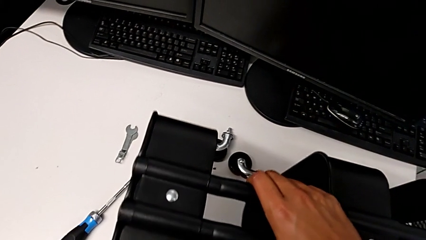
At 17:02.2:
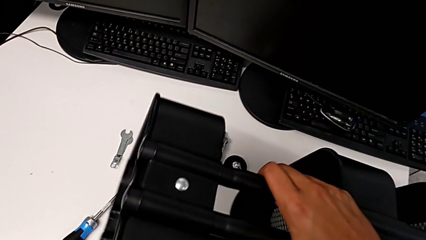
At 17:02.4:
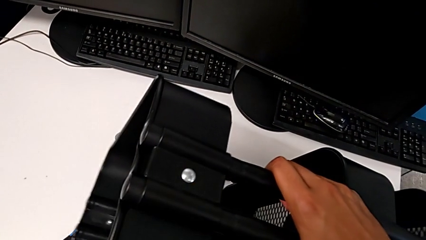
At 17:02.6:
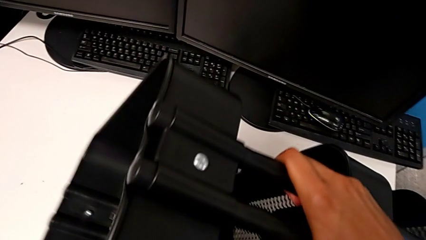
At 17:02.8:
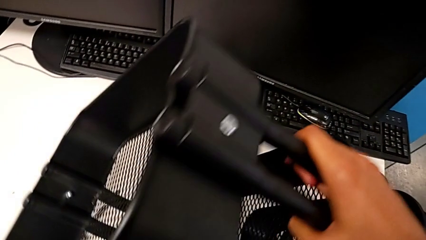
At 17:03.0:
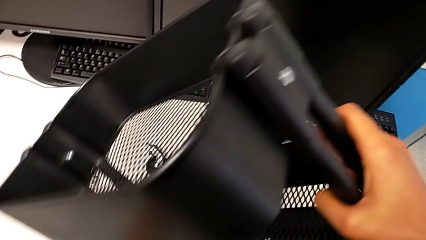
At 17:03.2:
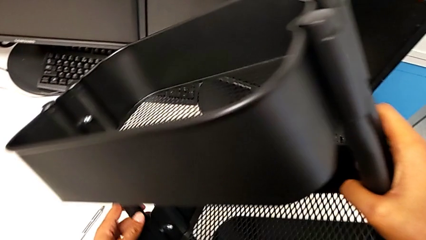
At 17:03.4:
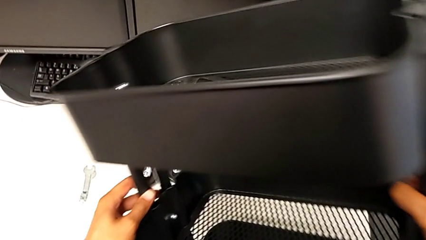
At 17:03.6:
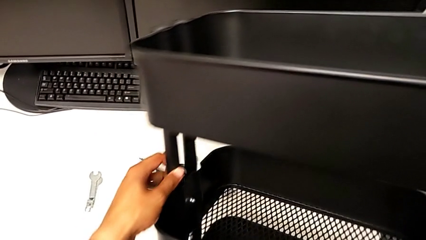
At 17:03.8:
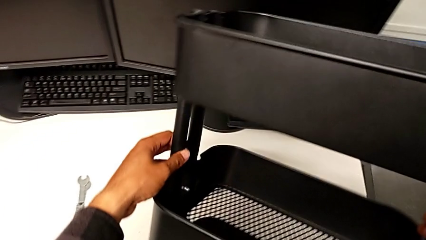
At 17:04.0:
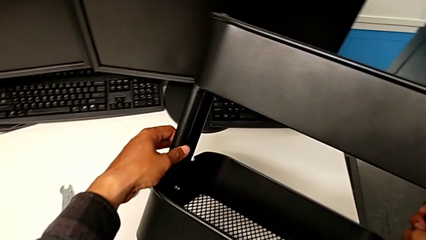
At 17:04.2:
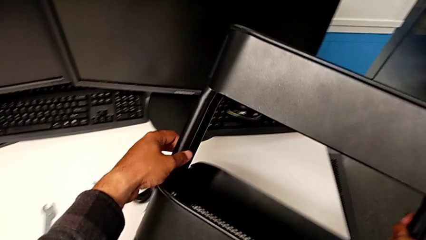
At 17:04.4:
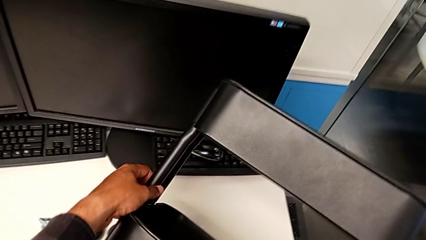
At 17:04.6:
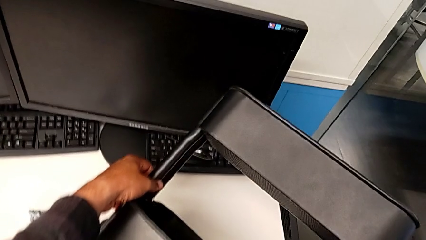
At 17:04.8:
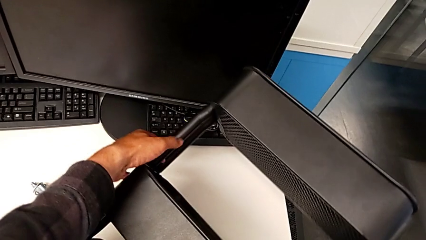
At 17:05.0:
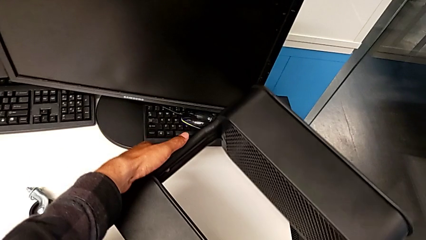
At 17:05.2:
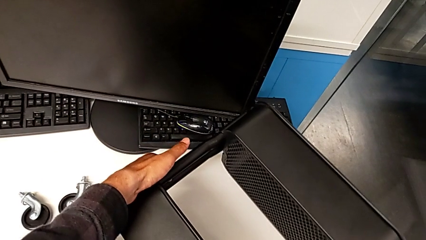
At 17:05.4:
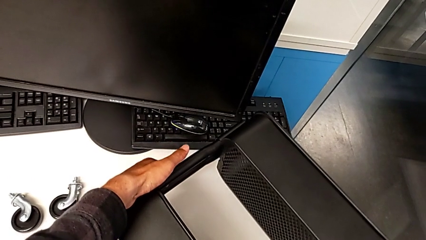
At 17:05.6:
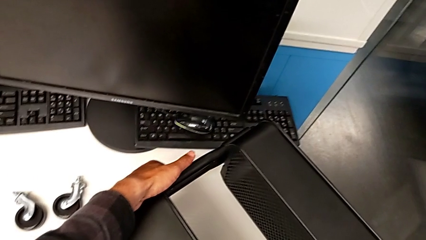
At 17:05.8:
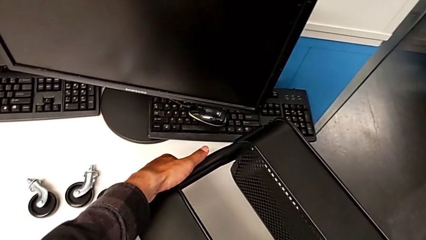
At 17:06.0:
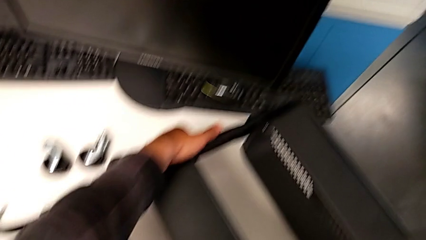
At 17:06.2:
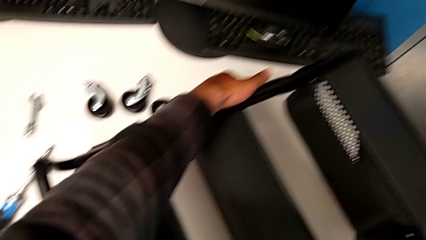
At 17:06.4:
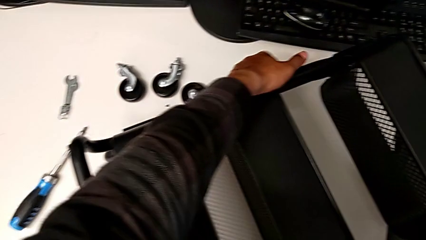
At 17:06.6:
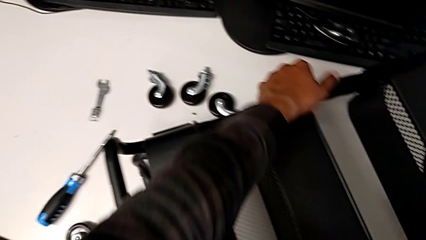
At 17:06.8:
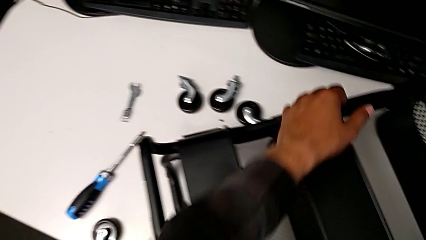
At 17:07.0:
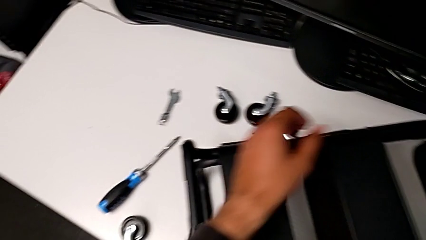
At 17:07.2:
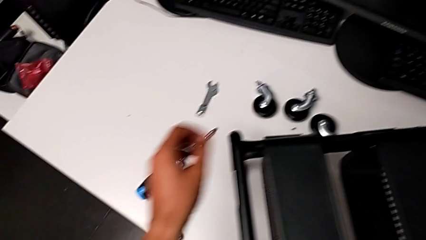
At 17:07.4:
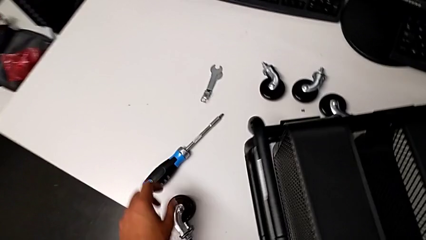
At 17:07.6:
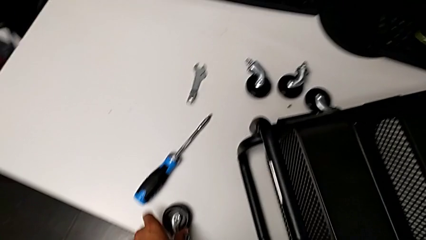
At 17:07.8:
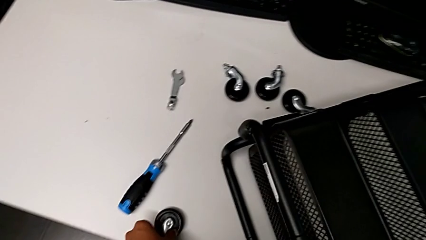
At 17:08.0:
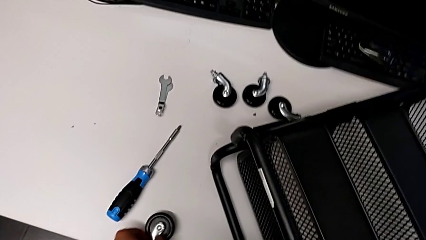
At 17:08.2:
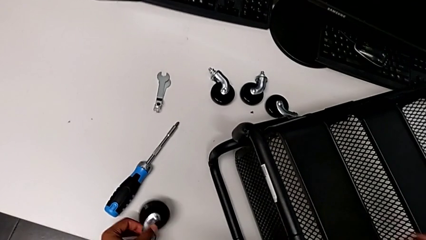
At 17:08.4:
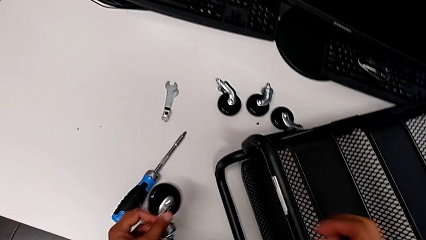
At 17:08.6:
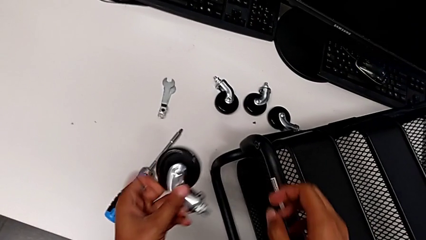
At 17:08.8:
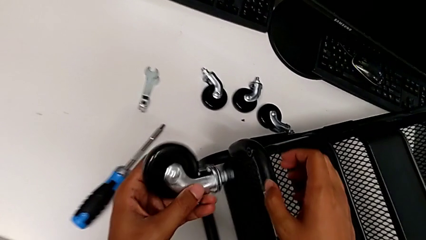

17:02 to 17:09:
The camera wearer is assembling the second right bracket of the second tray. They rotate the utility cart and grab the first wheel.

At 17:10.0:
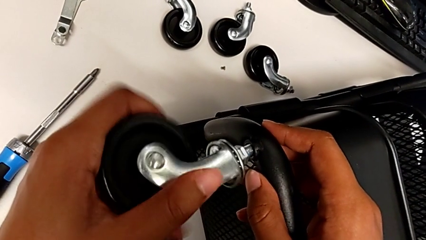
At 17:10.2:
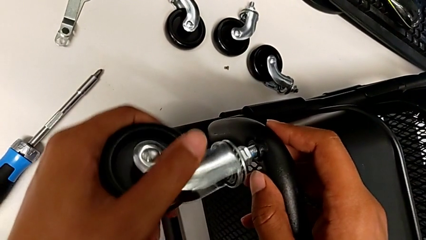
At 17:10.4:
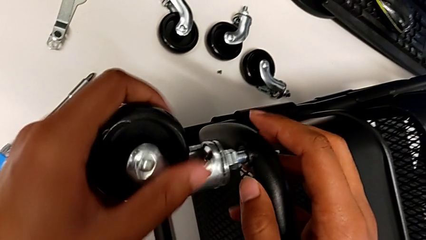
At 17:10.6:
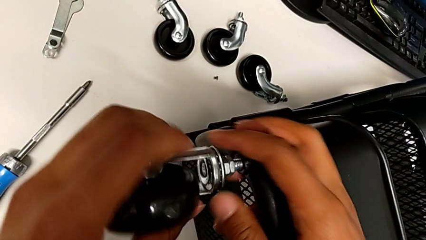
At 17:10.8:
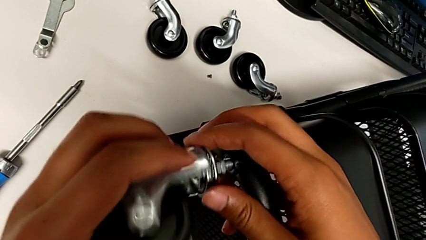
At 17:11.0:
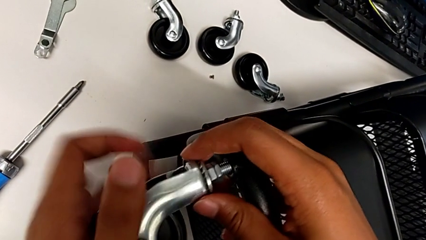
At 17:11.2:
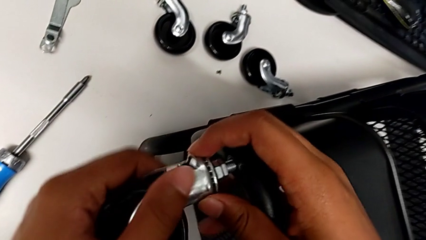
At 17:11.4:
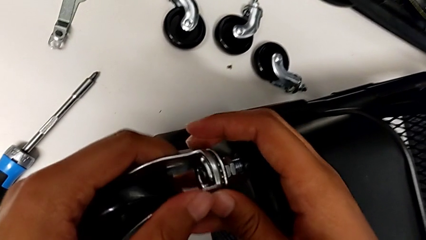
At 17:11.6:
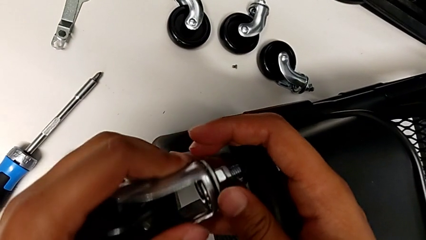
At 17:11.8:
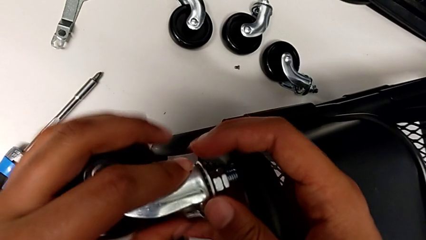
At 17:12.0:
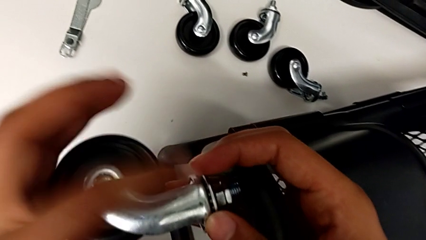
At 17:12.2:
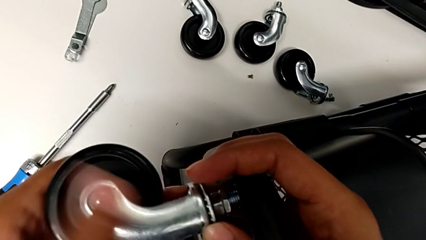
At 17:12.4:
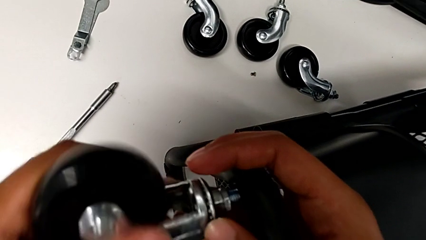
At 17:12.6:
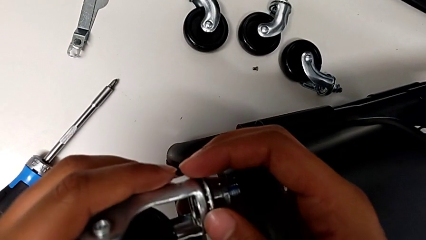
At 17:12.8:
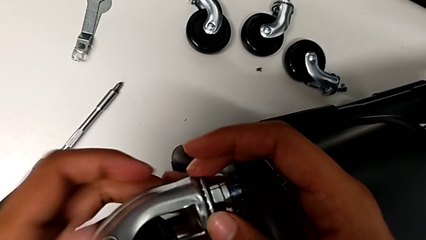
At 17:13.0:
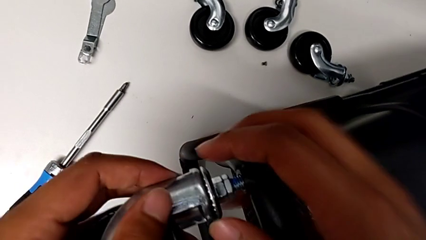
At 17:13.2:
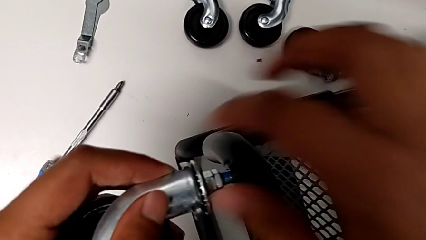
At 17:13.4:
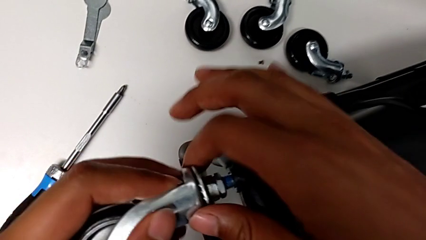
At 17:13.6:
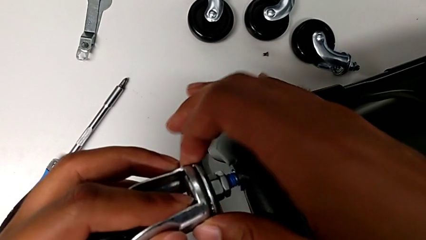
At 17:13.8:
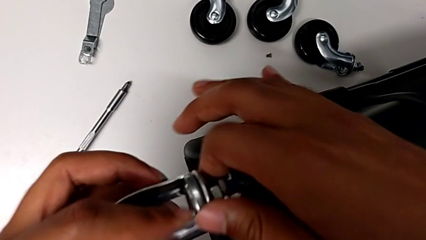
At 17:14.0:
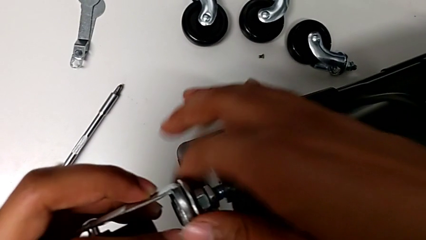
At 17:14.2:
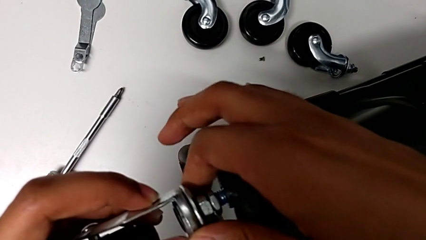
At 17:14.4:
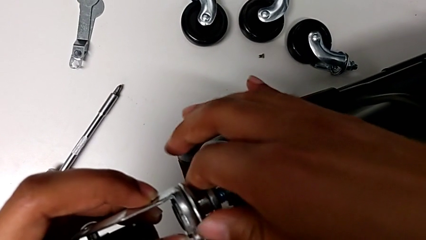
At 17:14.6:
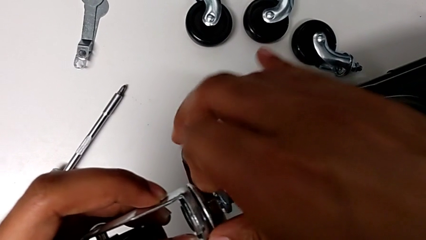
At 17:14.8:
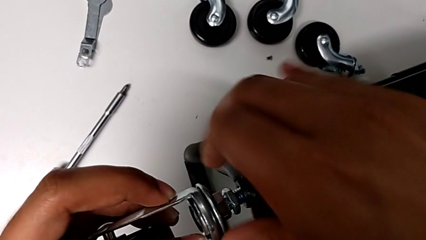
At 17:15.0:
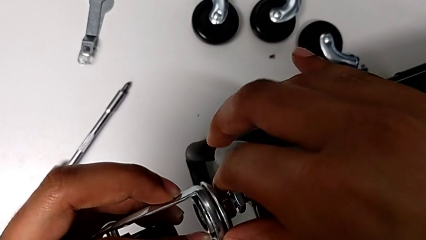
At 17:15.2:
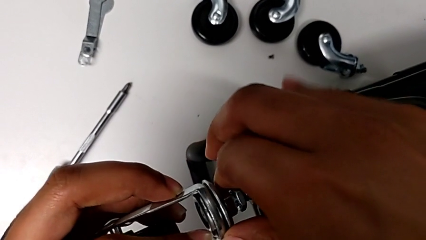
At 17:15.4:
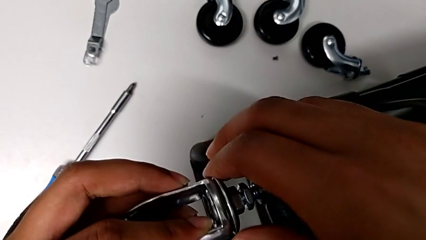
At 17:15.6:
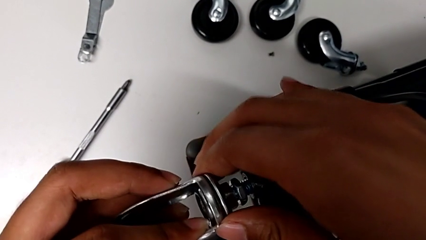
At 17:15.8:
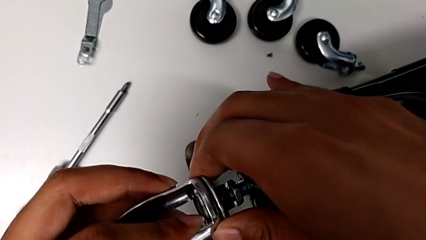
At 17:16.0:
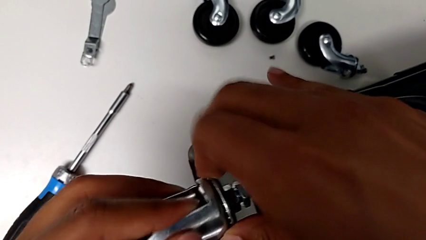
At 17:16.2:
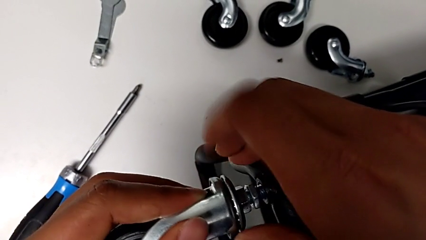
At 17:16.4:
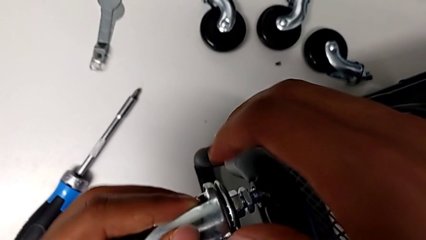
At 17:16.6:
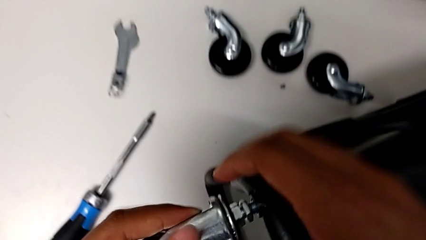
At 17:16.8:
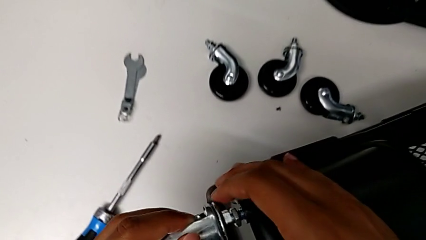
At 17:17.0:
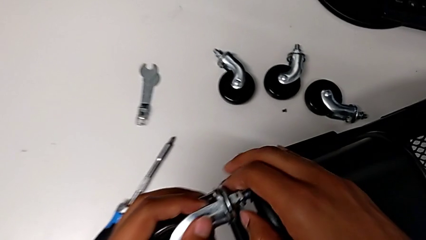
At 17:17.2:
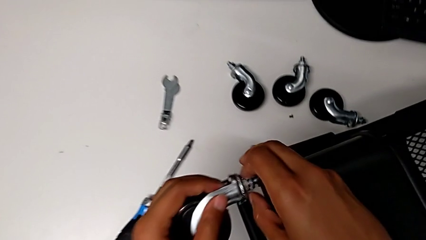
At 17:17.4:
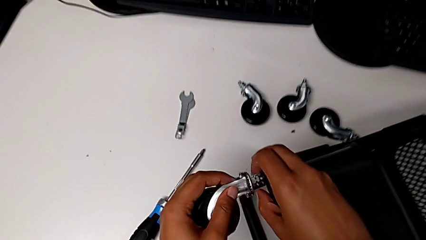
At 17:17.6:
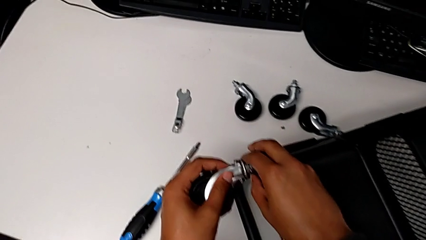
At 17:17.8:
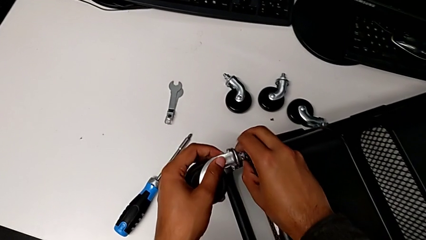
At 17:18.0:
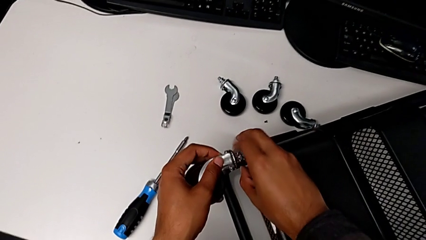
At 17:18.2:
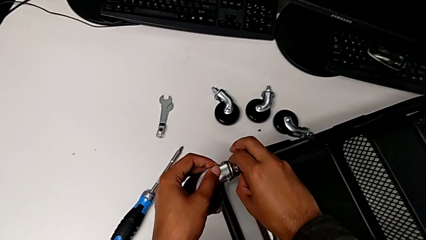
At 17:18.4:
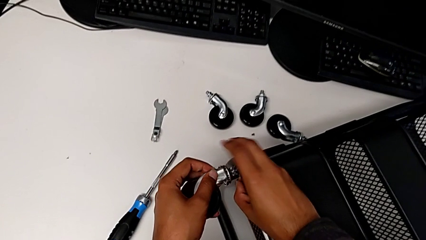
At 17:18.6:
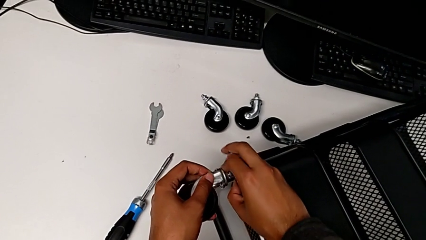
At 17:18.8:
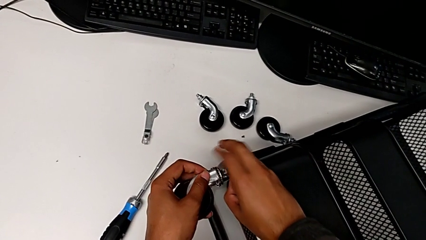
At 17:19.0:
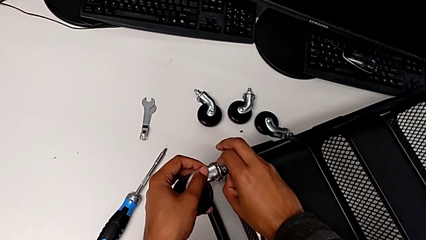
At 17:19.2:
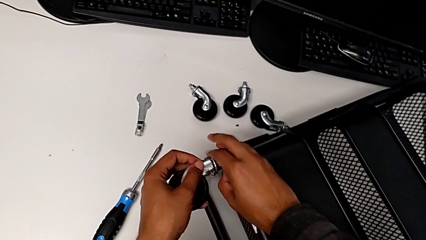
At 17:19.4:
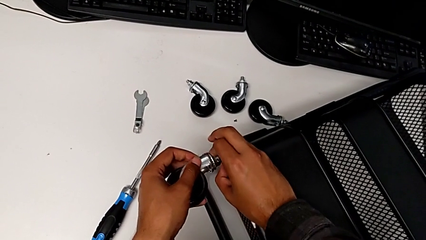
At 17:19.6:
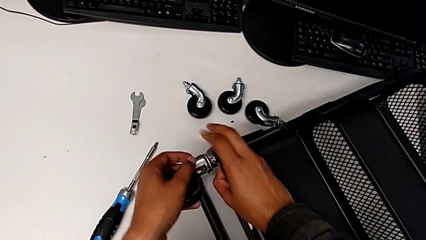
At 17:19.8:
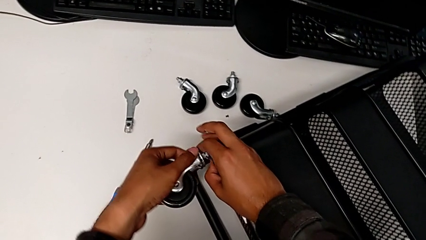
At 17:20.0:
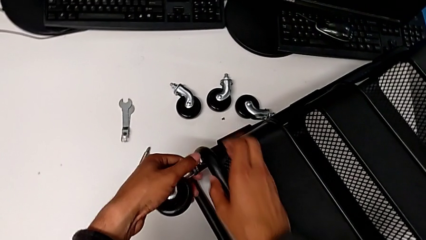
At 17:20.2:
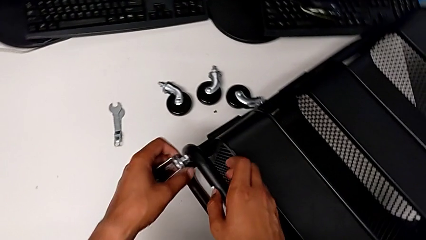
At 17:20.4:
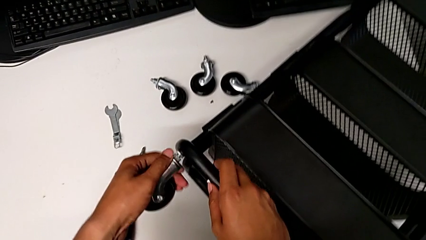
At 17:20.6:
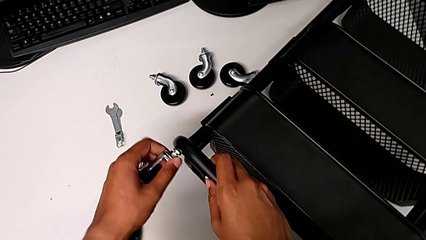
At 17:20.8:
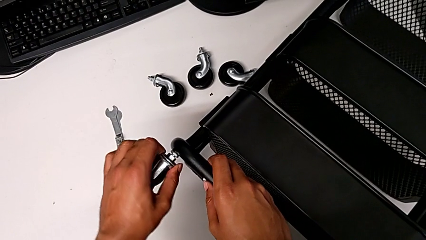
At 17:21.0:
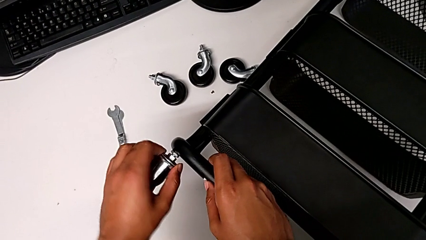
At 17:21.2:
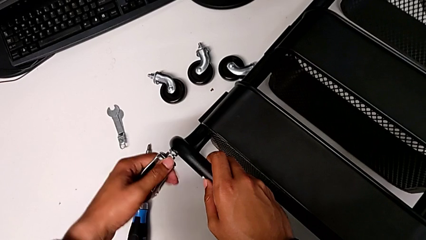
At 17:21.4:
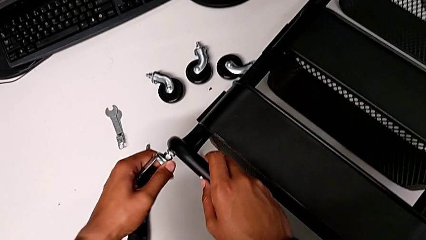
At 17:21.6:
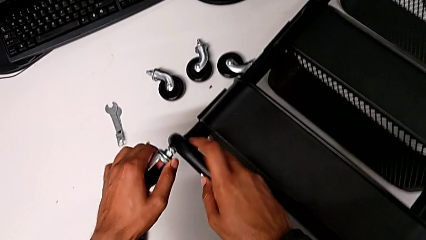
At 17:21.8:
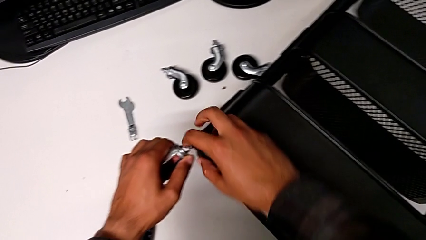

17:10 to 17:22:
The camera wearer is screwing the rounded wheels. They begin to screw the first wheel.
